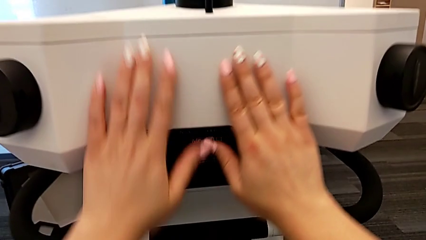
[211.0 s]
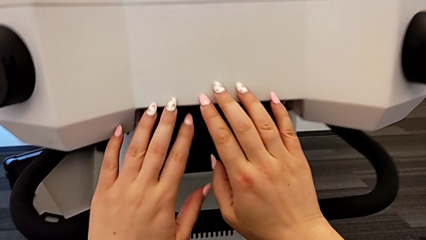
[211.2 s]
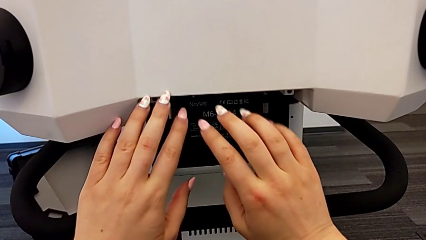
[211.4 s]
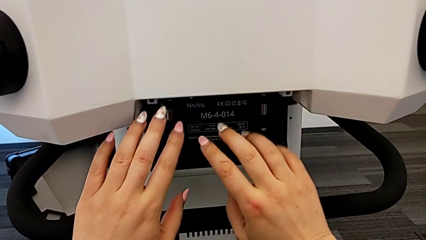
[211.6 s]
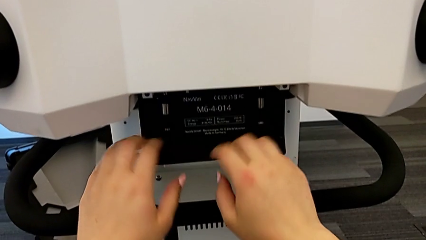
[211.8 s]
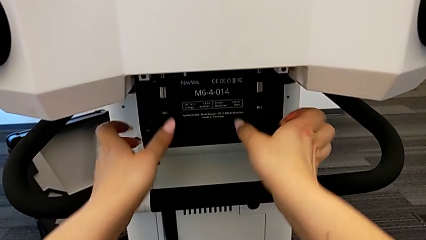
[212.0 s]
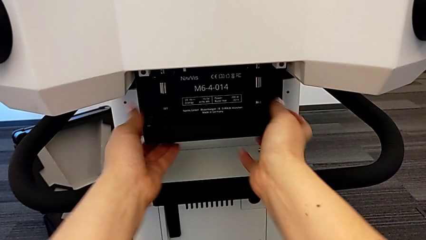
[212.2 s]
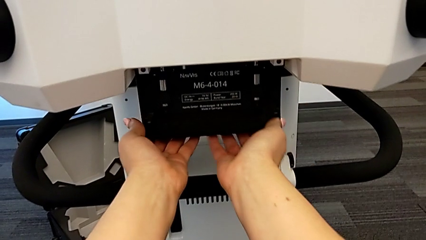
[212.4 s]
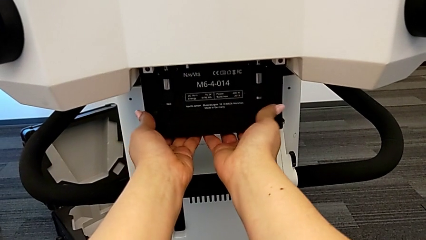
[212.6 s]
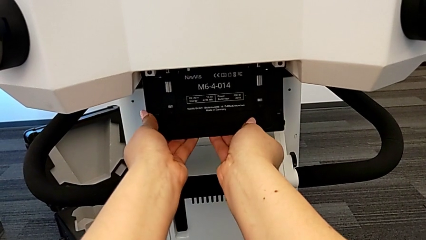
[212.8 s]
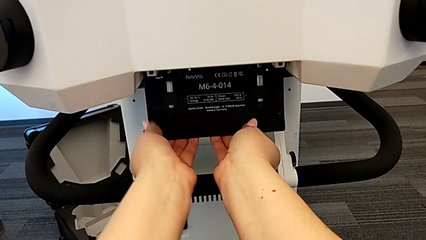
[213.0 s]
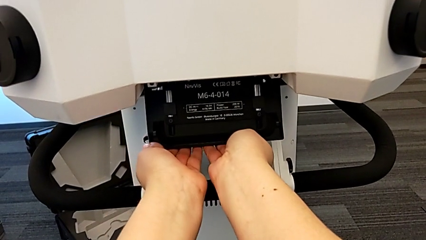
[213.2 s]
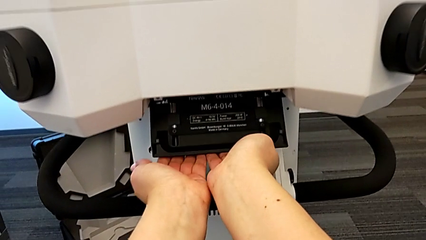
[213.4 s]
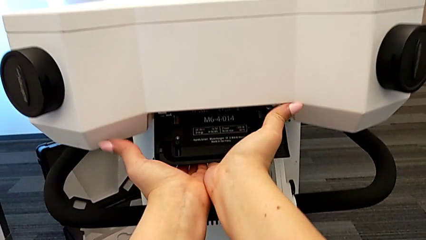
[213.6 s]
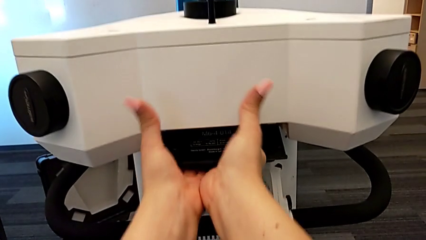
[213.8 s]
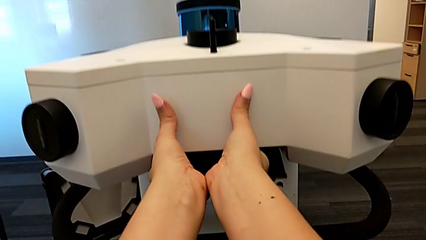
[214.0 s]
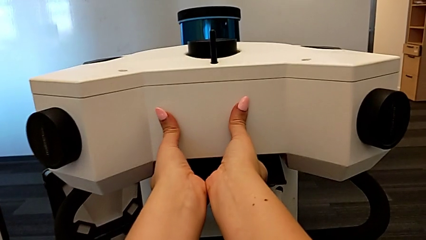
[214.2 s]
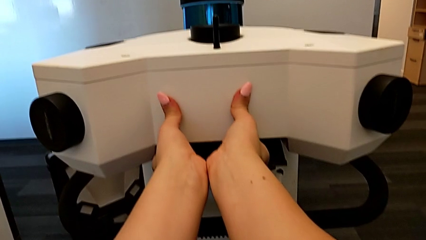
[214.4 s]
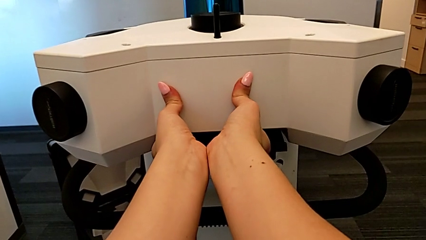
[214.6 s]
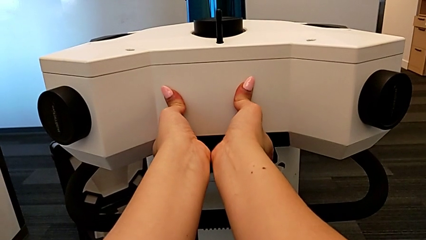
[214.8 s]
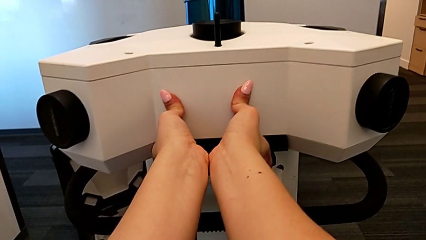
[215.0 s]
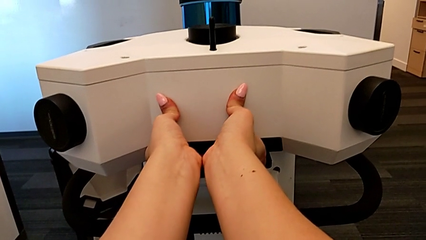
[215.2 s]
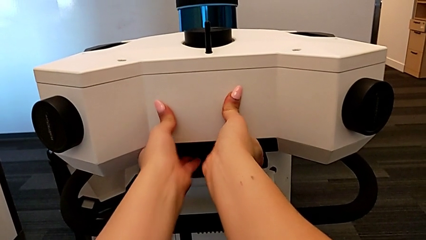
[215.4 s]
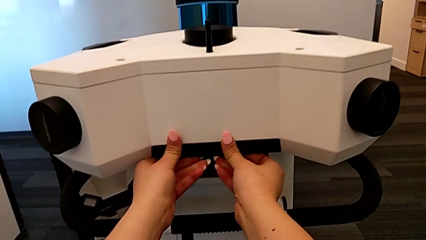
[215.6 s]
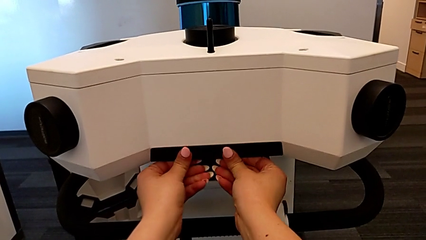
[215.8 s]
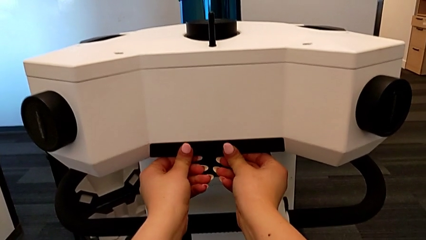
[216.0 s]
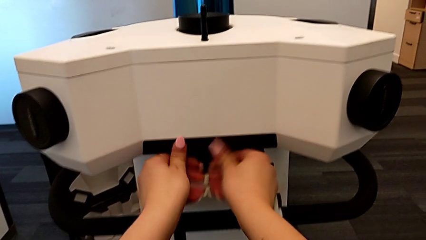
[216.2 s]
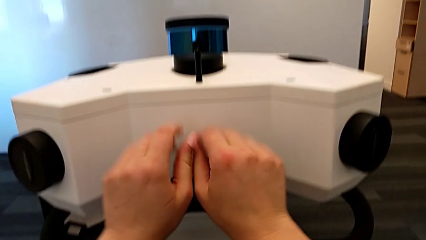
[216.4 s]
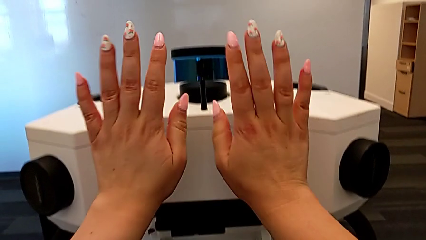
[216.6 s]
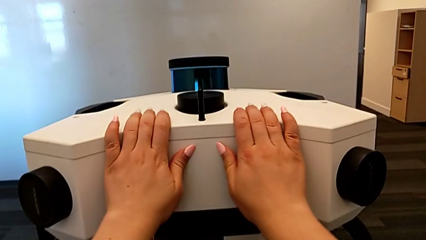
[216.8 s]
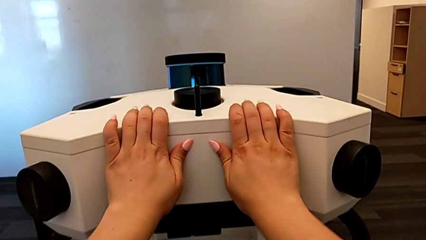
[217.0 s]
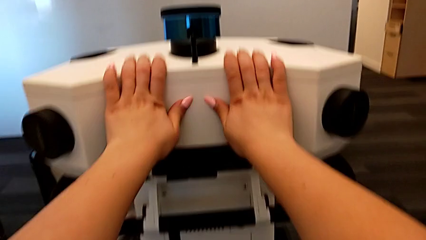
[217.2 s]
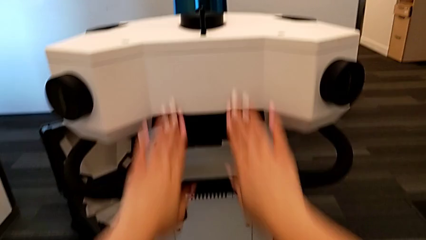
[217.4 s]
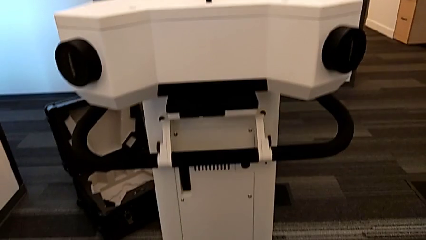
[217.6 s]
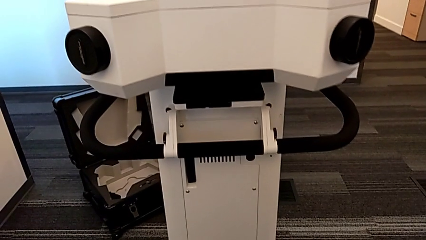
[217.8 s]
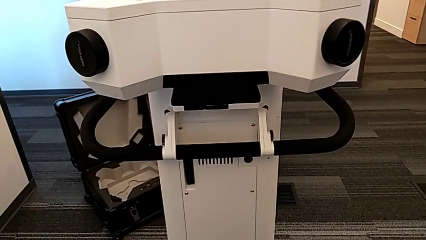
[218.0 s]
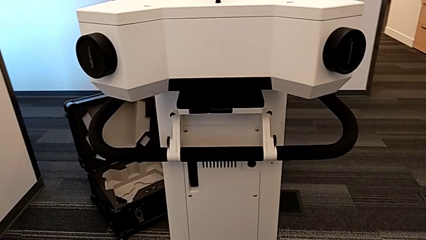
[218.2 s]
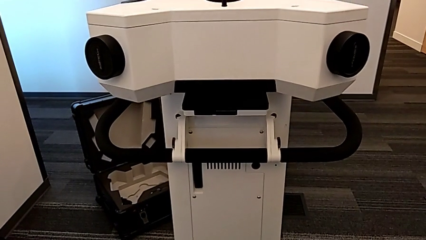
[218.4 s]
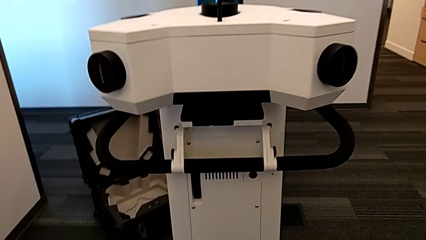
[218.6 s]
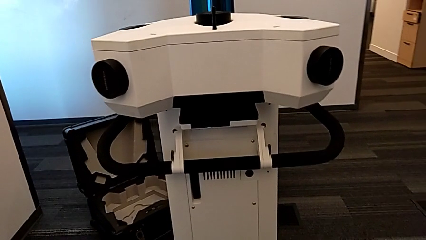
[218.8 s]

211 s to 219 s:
The camera wearer is assembling the m6_head onto the Navvi machine. They grab the M6 head lock and pull the strap.

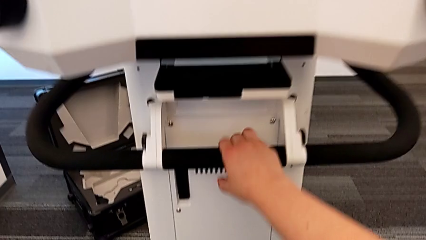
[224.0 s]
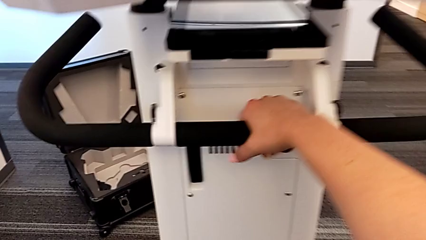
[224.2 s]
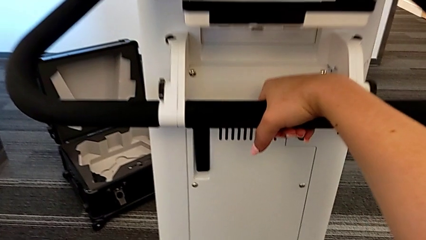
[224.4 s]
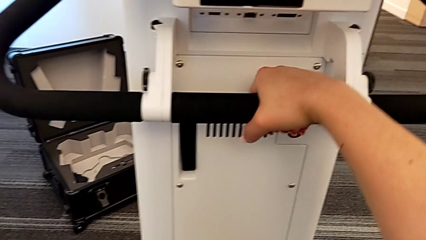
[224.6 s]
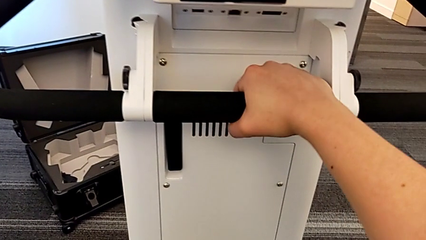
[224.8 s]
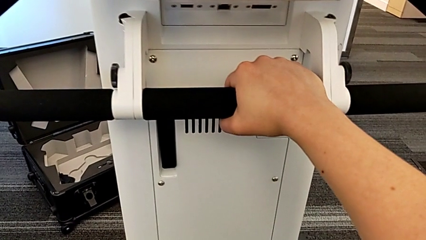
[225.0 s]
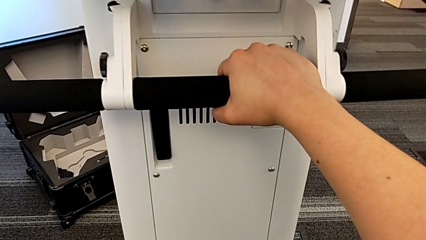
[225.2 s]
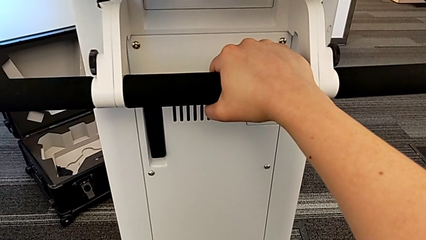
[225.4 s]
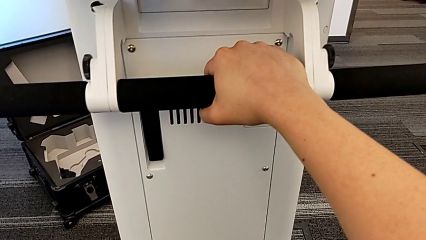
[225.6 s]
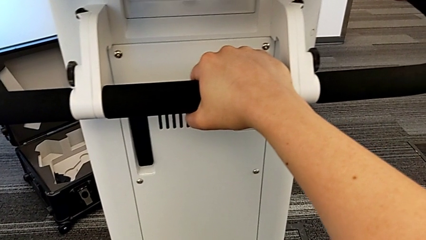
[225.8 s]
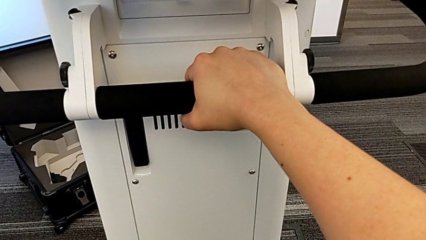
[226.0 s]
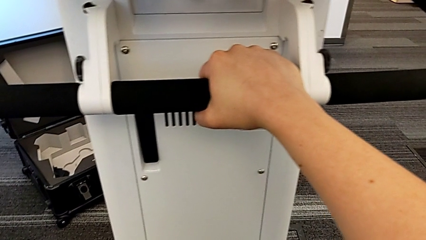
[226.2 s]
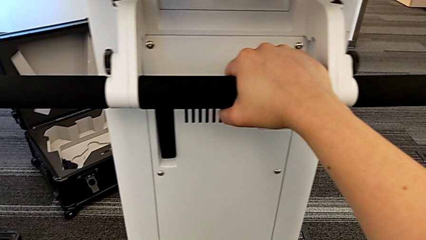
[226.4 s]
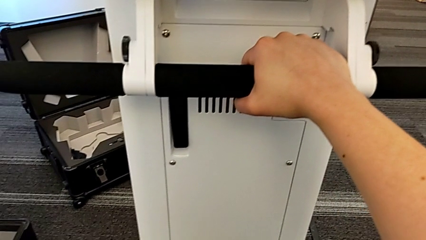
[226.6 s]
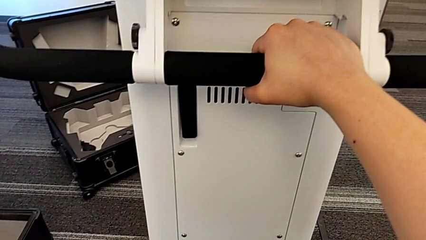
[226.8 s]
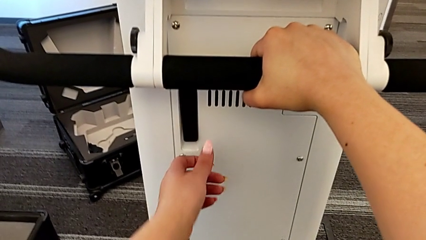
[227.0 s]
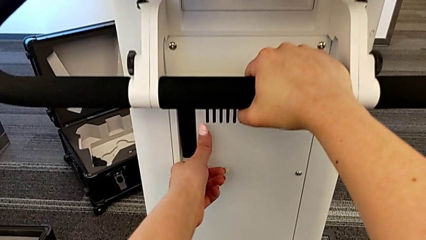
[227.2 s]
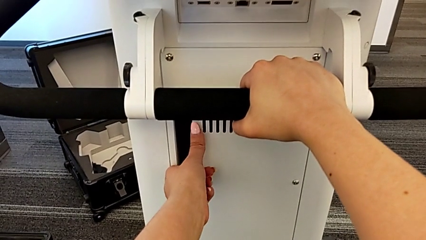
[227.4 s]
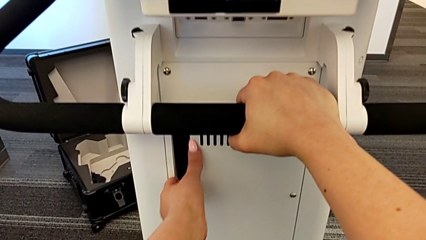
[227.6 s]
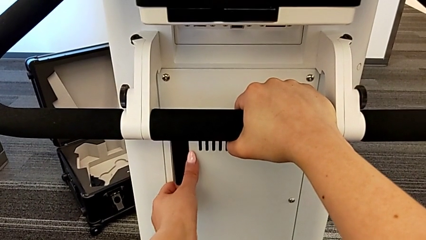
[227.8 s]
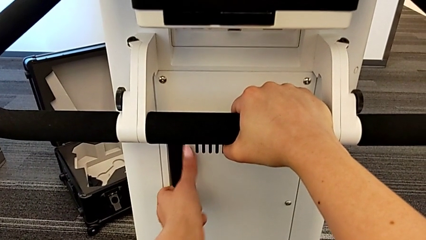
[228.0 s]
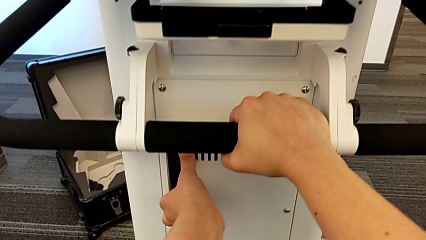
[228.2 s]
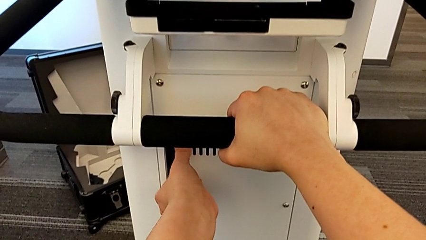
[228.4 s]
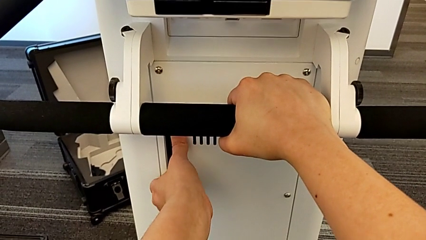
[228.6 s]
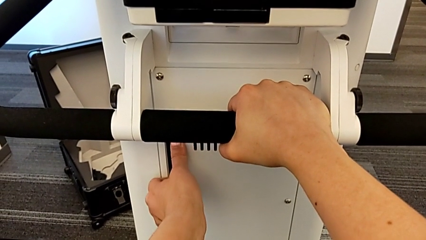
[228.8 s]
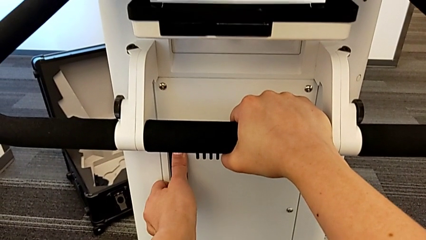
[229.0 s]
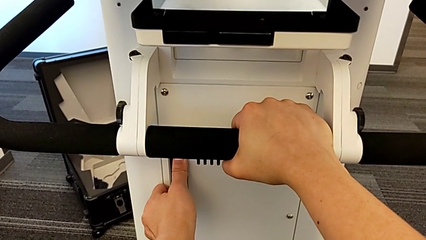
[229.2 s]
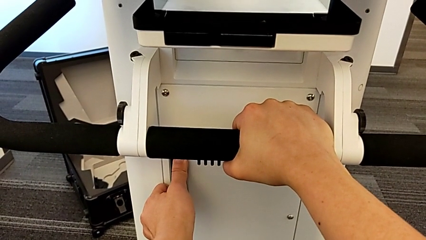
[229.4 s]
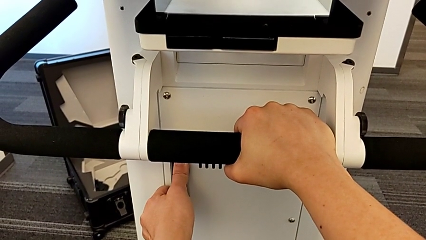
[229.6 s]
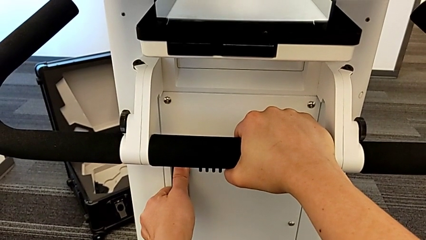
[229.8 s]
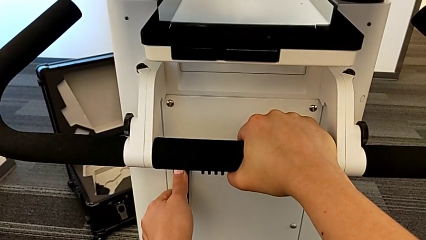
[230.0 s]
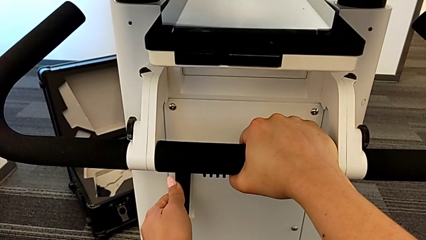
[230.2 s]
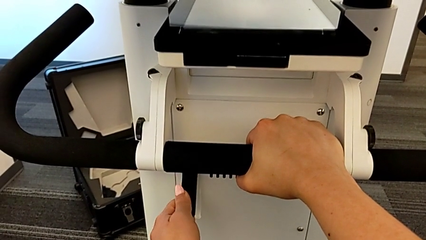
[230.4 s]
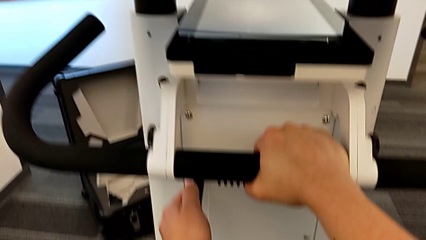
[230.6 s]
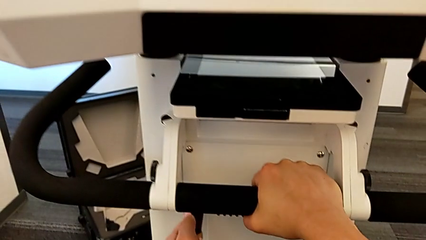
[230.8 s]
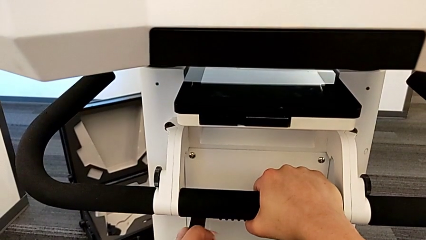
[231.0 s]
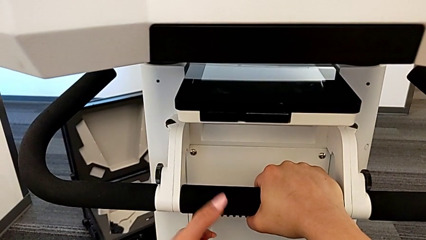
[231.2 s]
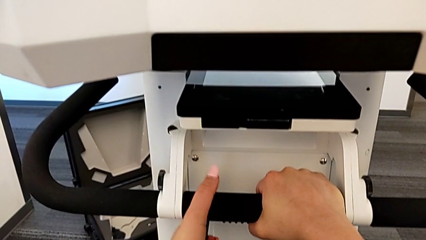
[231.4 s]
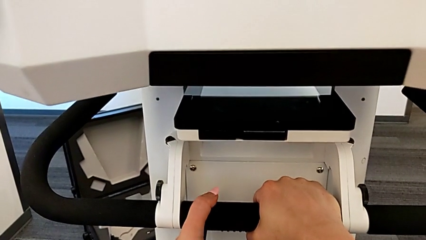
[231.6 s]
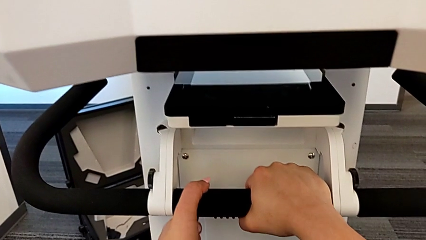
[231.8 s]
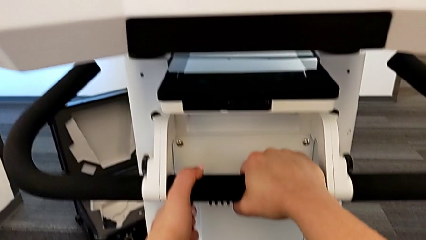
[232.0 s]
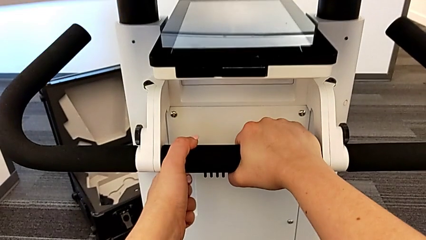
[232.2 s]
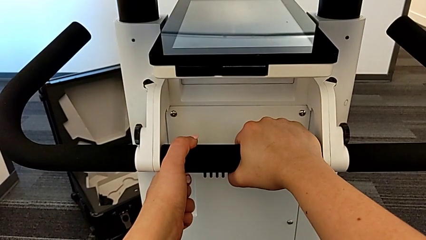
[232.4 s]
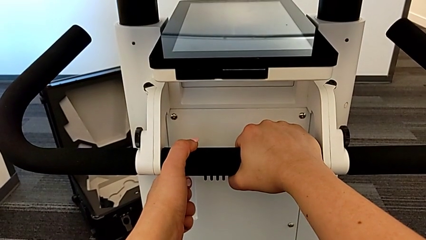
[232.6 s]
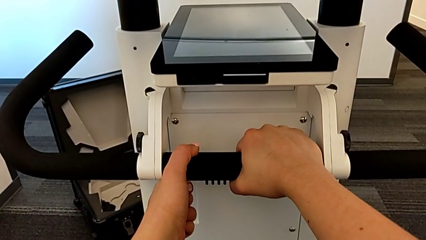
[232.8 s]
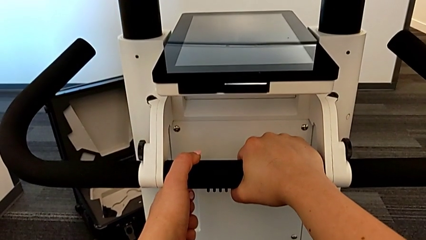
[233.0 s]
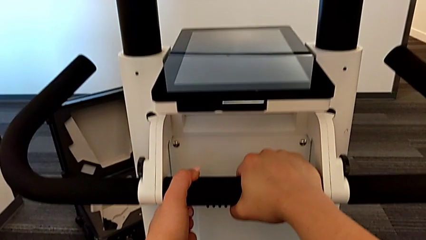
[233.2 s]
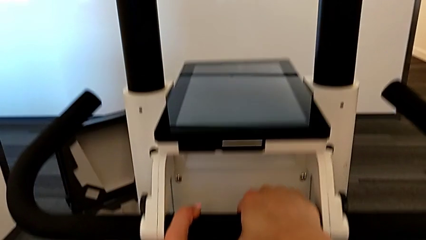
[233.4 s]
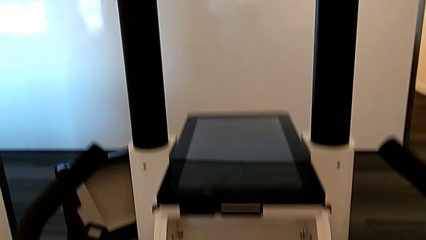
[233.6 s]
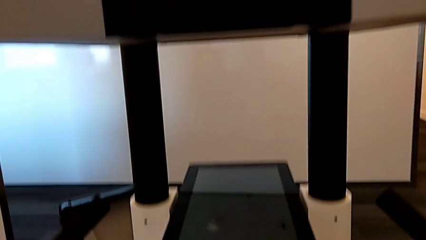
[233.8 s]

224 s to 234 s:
The camera wearer is pulling the lever to lift the head. They hold the handle, pull the black lever and begin to hold it.
